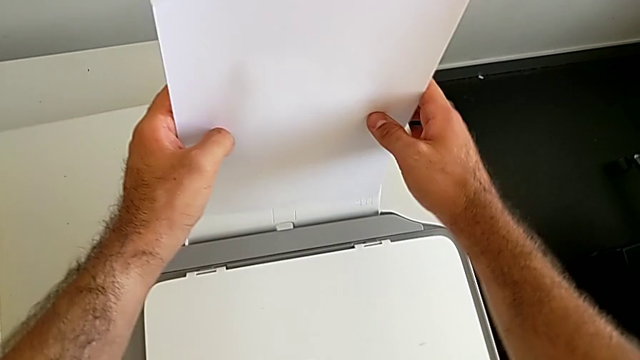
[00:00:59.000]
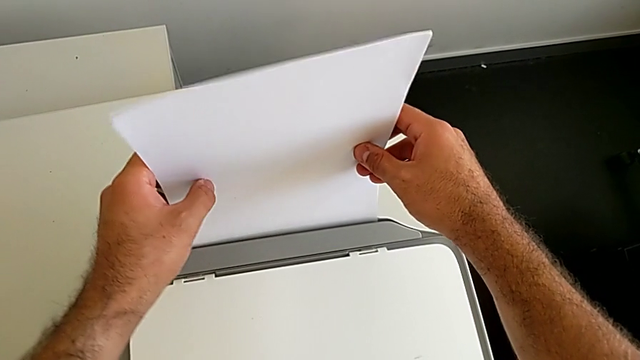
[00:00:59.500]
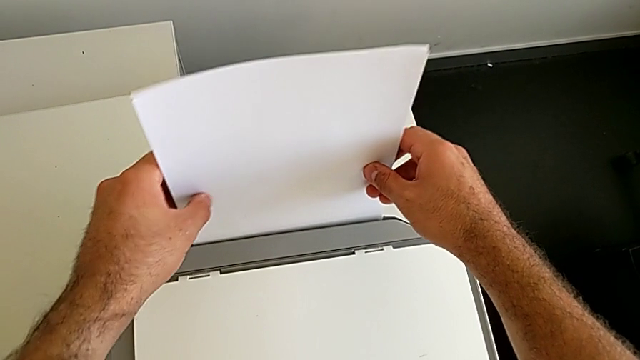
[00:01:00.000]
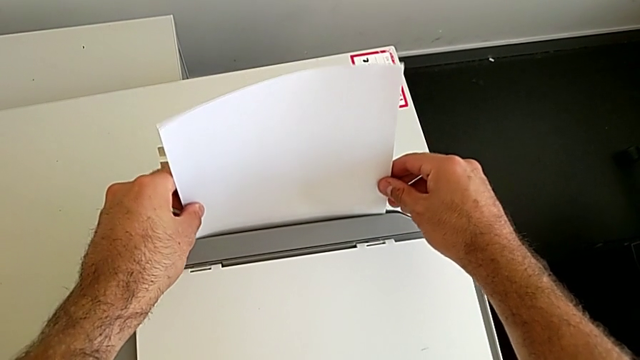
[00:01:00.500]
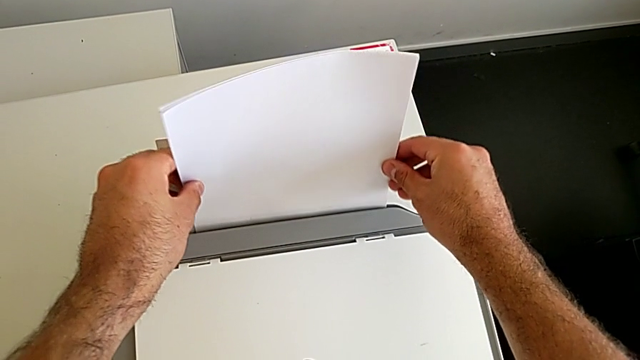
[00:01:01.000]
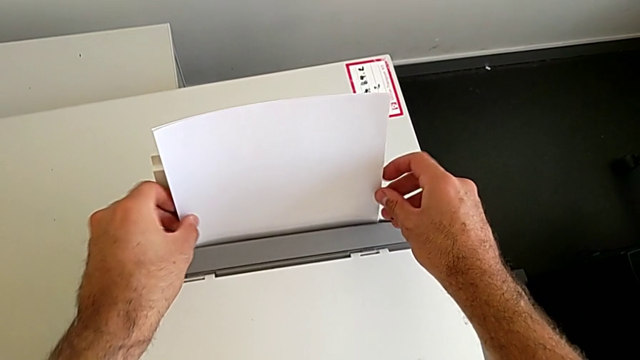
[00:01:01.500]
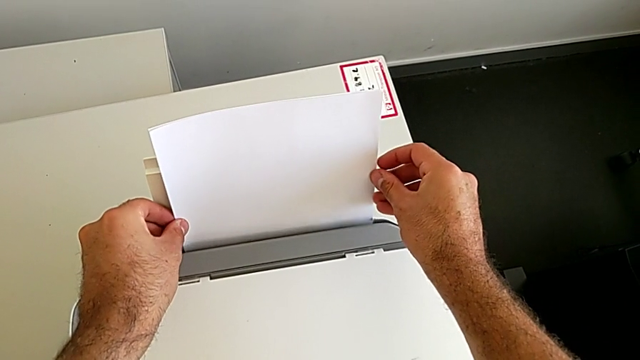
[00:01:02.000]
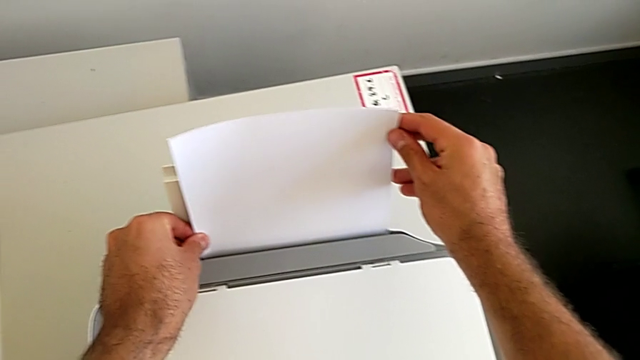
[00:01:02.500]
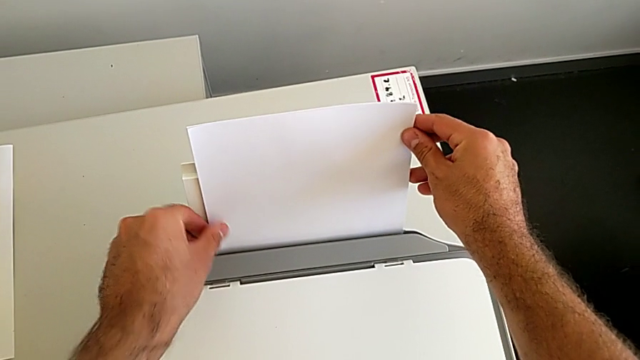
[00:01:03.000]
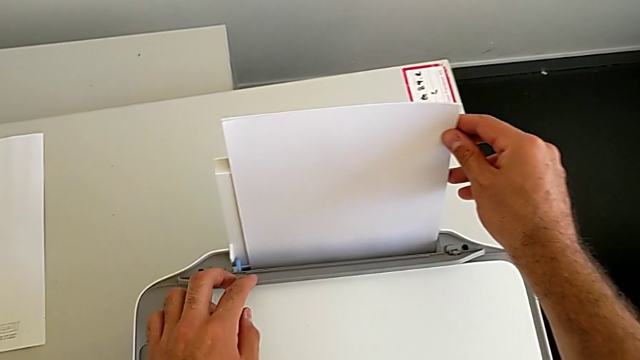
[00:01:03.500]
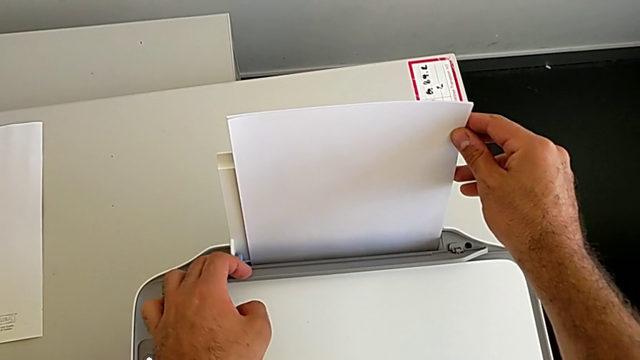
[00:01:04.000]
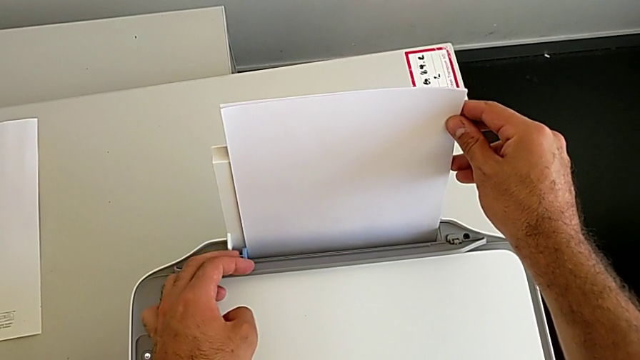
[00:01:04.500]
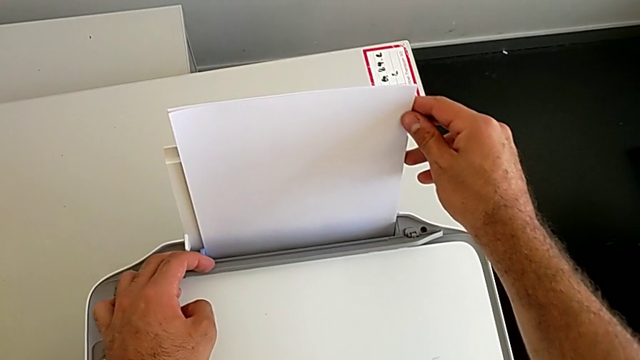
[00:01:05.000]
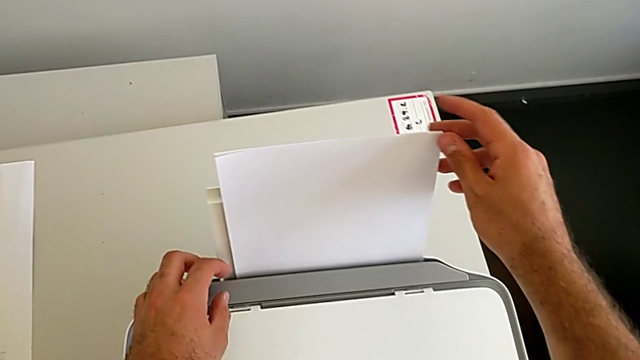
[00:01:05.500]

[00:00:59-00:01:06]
The camera wearer is aligning the paper stack correctly. They insert the paper stack, open the tray shield, align the blue tab and withdraw the printer.

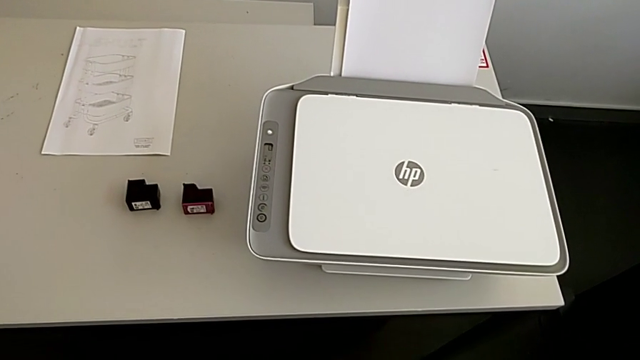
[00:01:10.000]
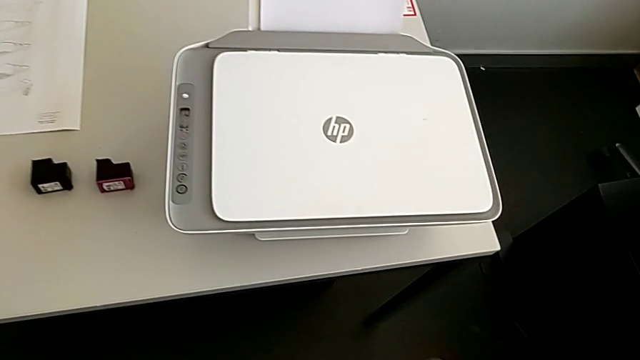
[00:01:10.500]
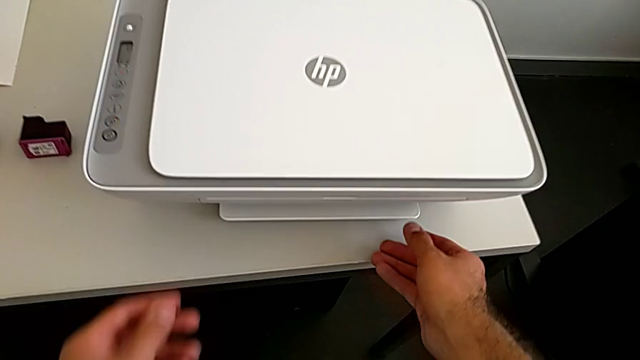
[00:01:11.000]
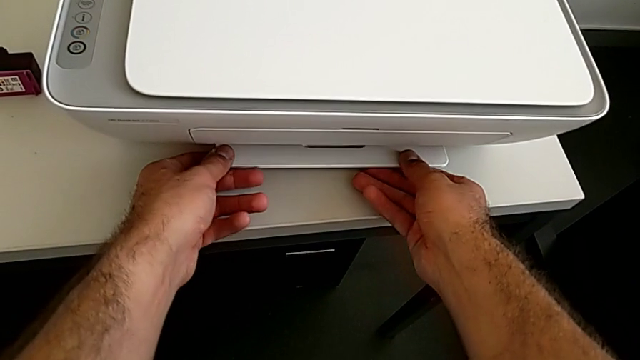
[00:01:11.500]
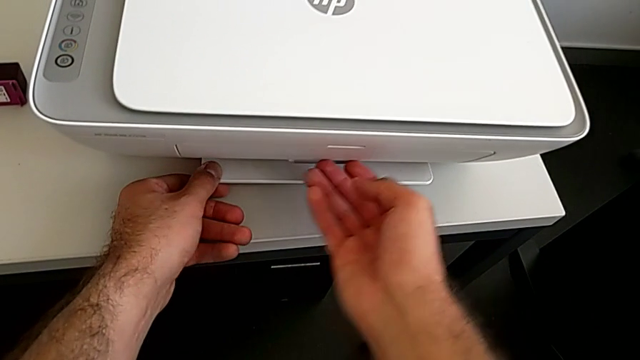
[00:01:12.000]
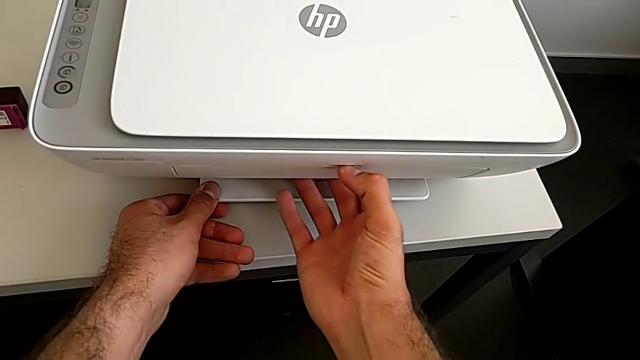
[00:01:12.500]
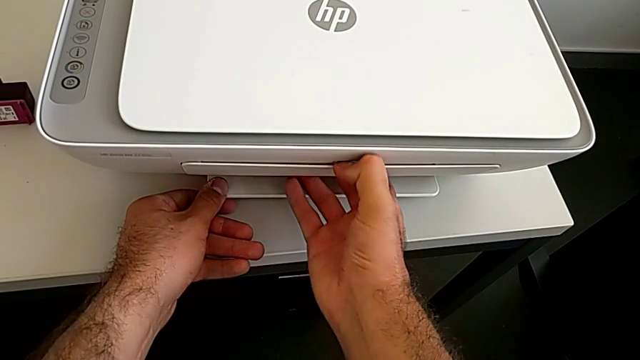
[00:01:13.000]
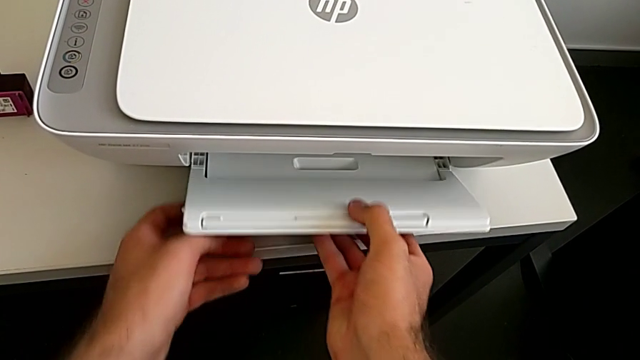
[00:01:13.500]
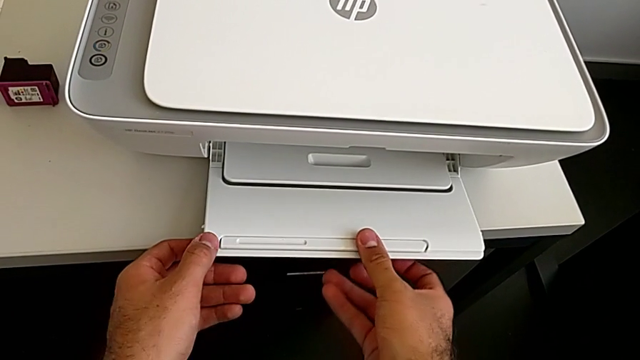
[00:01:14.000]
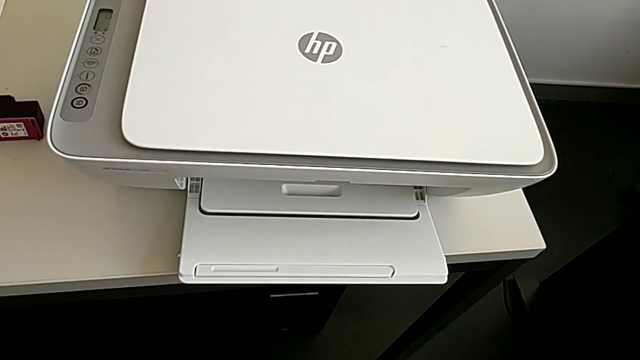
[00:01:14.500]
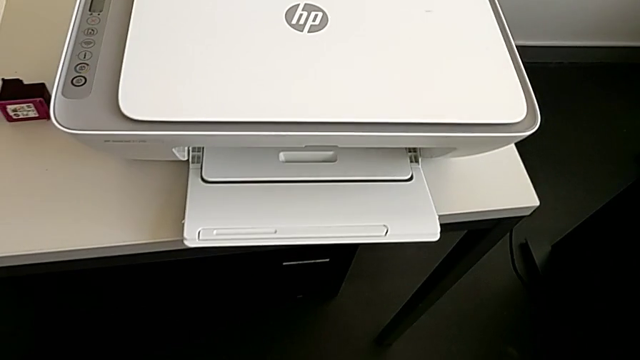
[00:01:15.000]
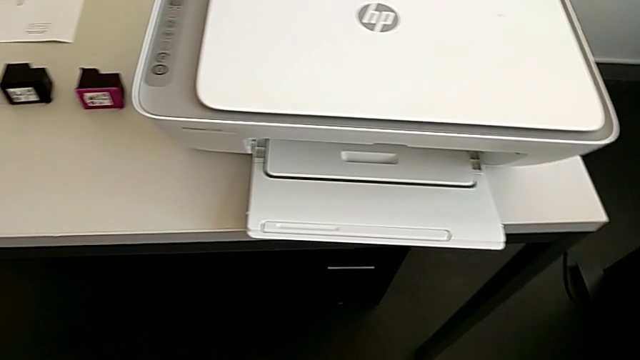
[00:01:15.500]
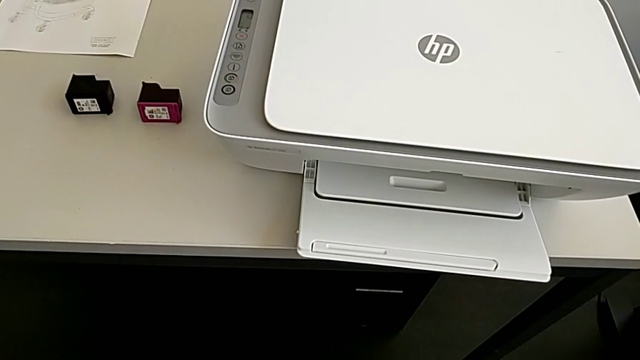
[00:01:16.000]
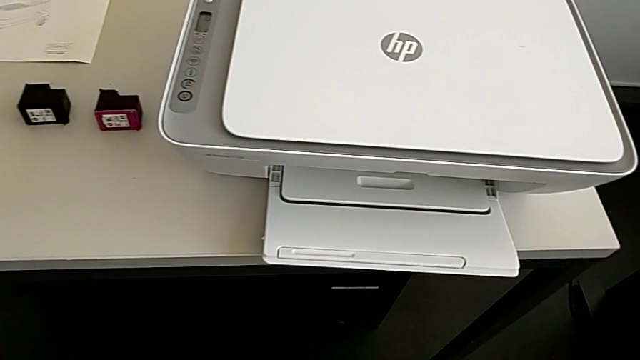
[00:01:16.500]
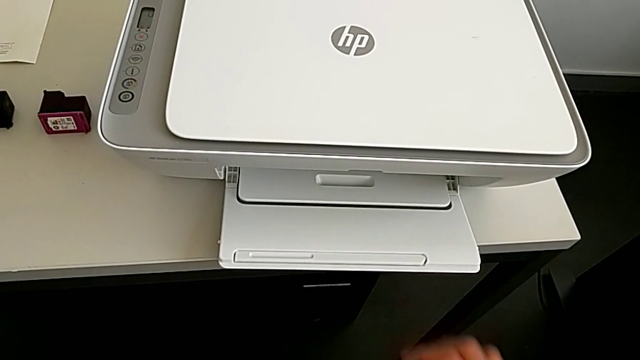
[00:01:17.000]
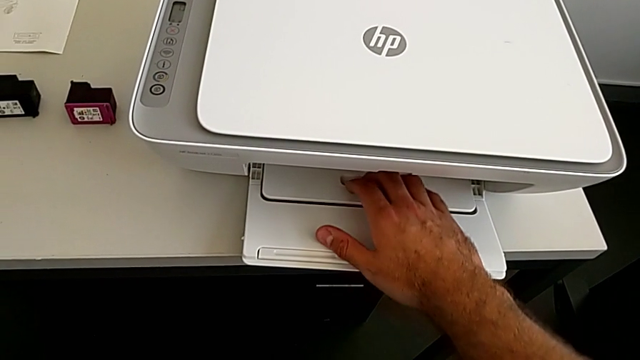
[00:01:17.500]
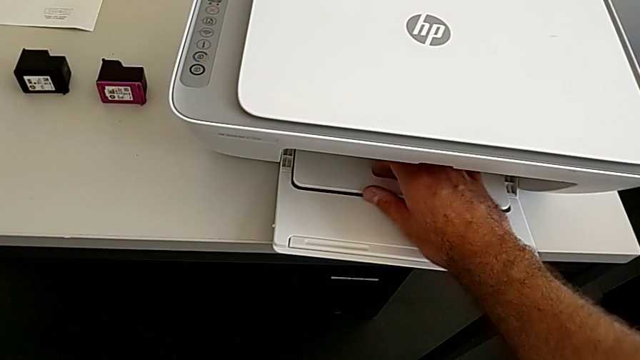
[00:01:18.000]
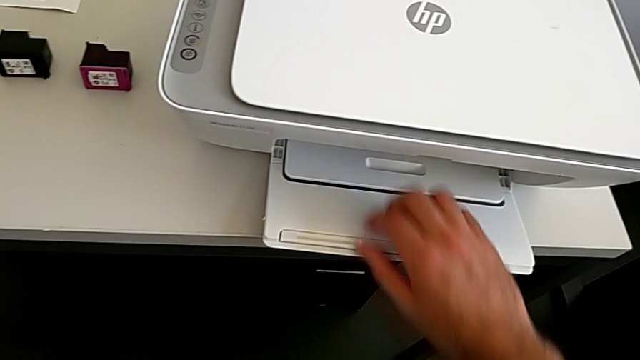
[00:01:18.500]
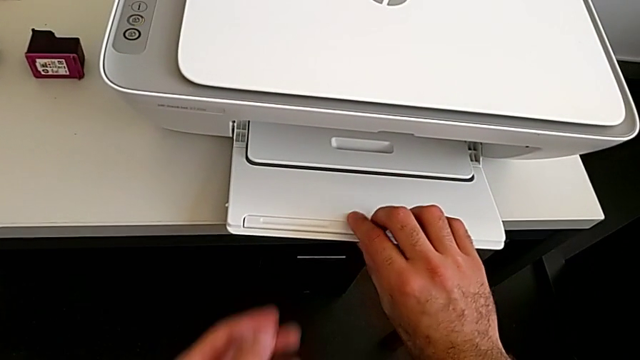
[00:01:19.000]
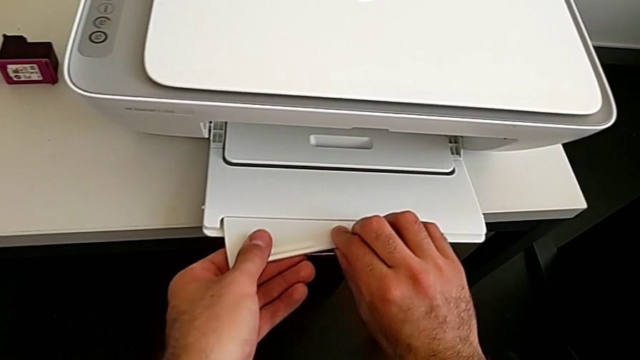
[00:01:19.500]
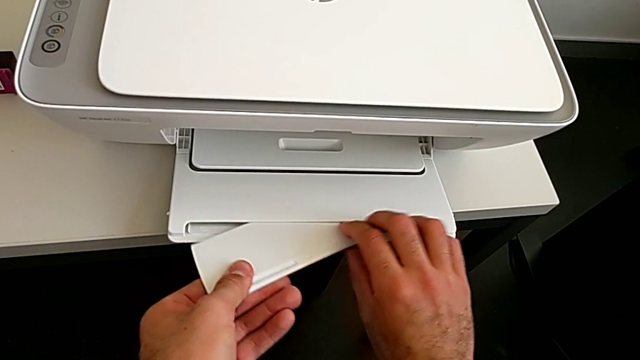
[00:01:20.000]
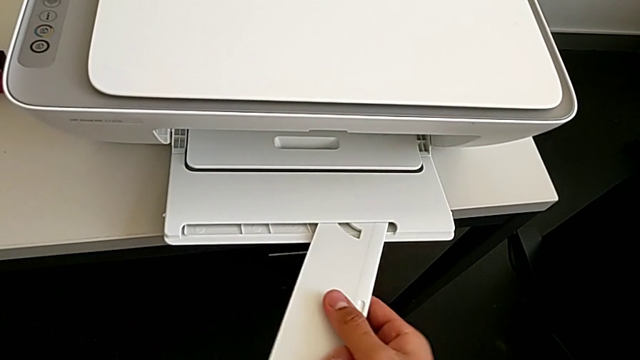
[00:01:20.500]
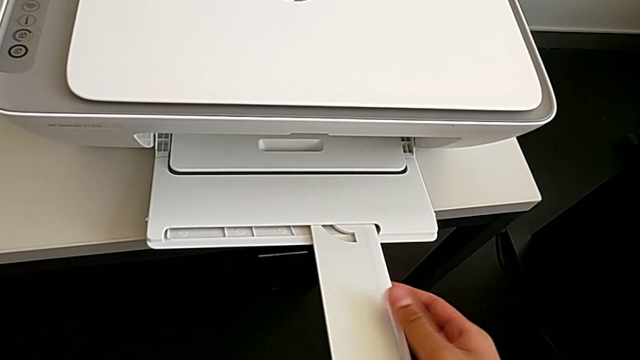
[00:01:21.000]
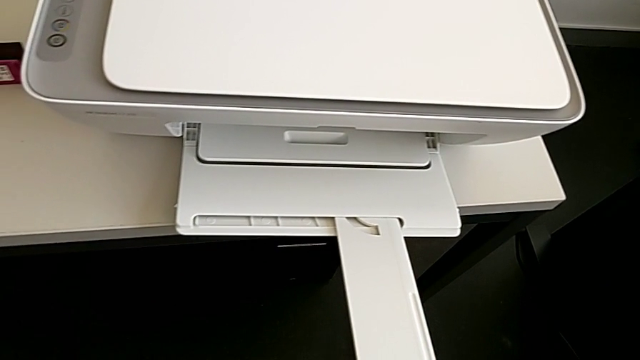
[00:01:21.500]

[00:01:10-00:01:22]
The camera wearer pulls out the front tray from the printer. They grab the front paper tray, open it, withdraw the printer, pull the front paper tray, grab it, pull it and withdraw the printer.

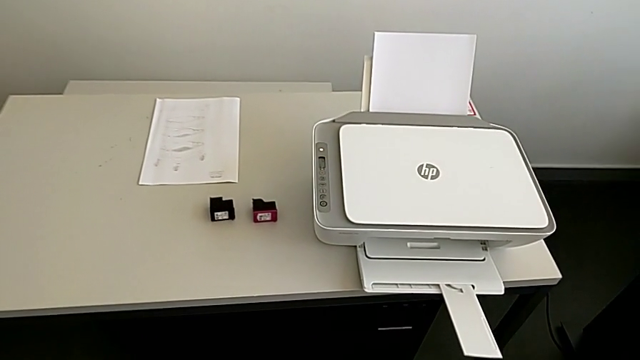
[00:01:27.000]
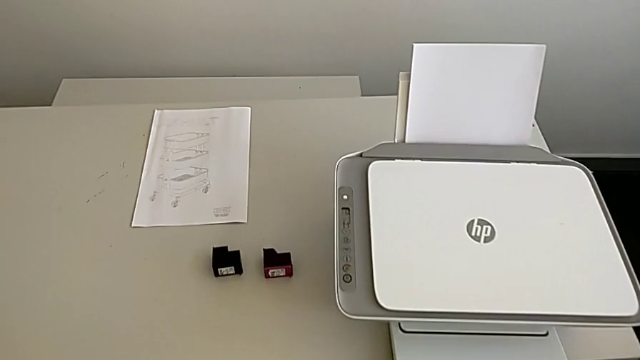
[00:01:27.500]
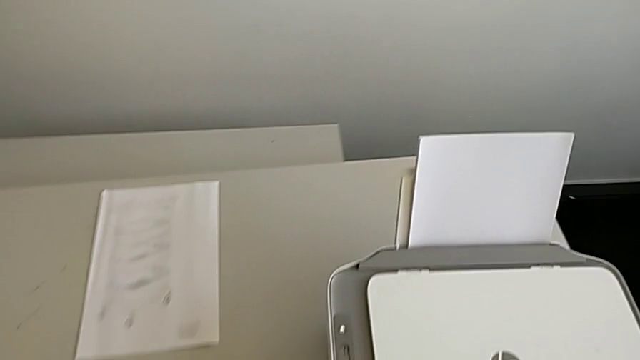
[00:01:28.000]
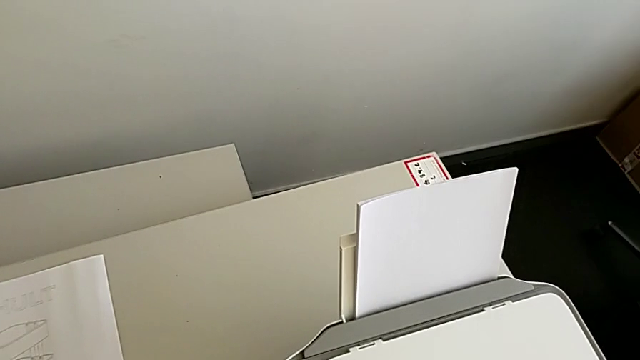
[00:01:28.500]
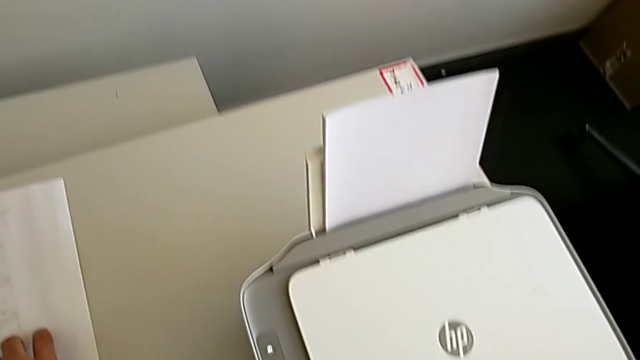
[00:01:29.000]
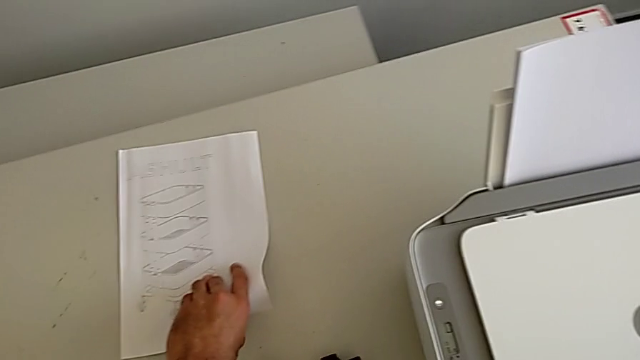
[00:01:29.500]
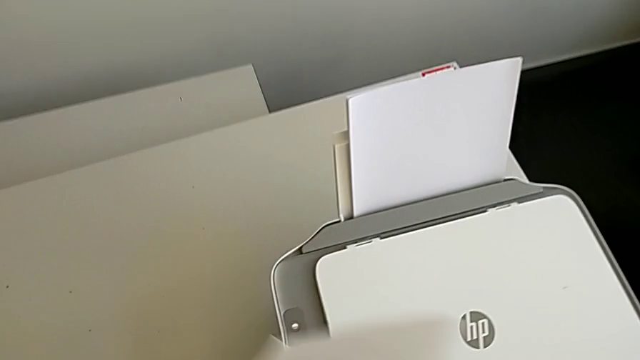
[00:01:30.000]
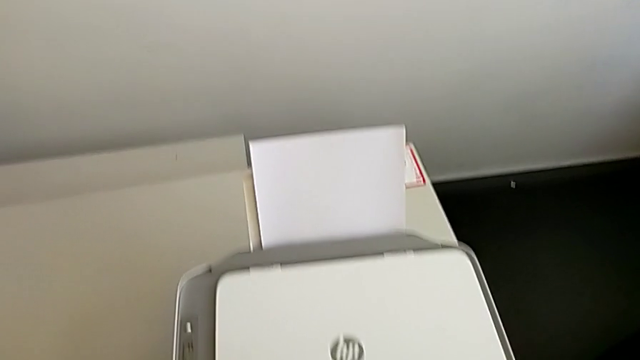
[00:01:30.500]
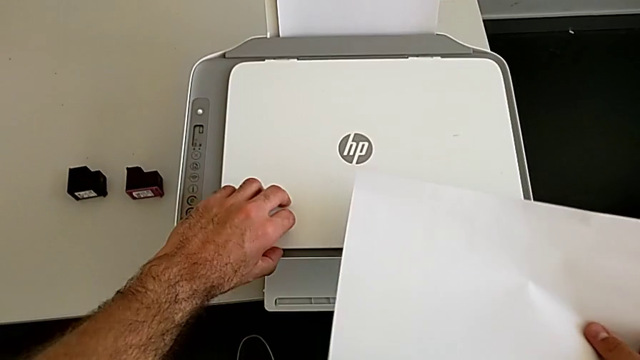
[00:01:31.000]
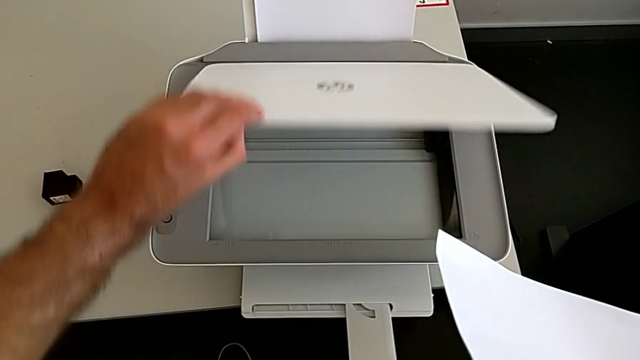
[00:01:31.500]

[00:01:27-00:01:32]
The camera wearer is making a copy on the printer. They grab the paper stack, grab the copy gate and lift it.
